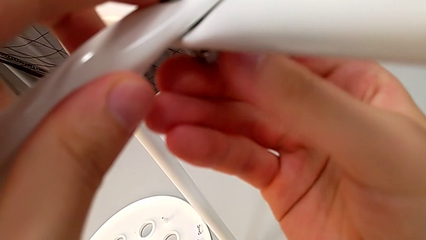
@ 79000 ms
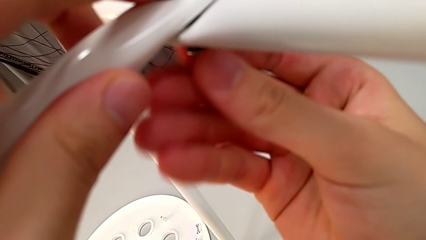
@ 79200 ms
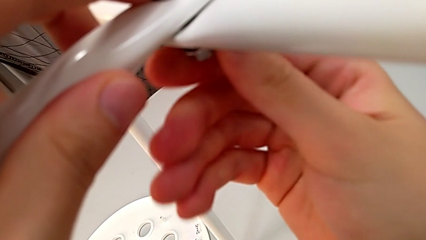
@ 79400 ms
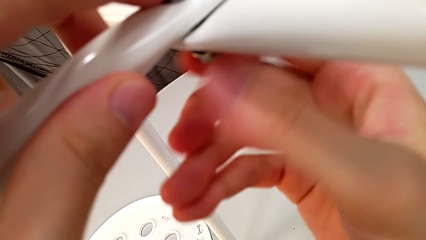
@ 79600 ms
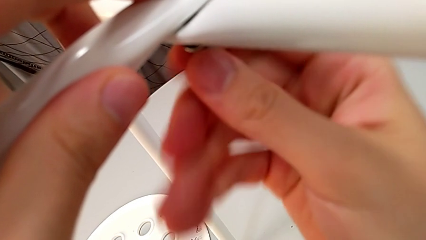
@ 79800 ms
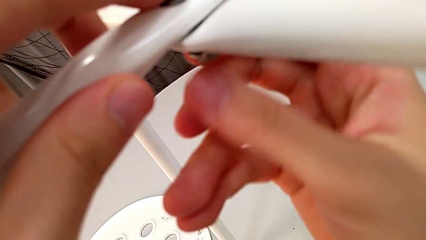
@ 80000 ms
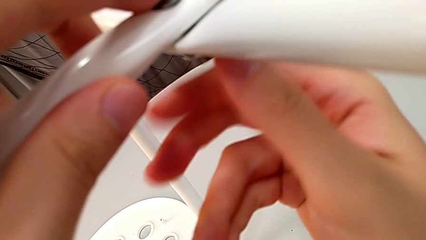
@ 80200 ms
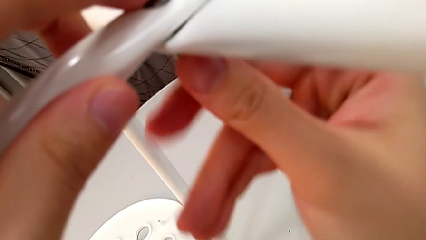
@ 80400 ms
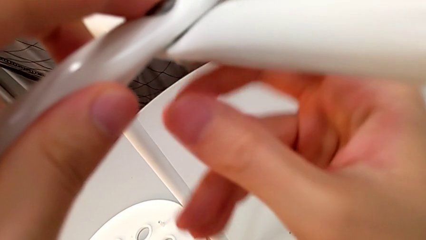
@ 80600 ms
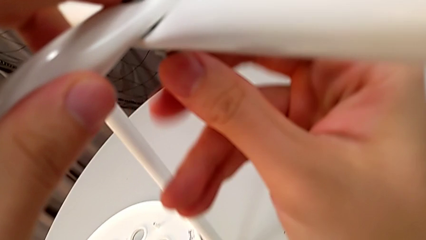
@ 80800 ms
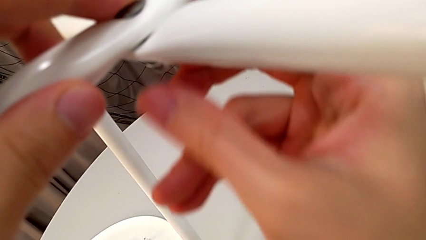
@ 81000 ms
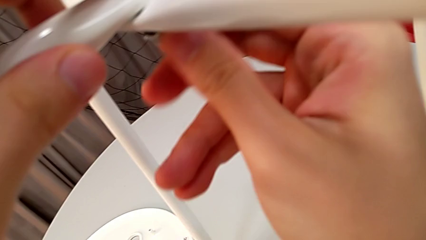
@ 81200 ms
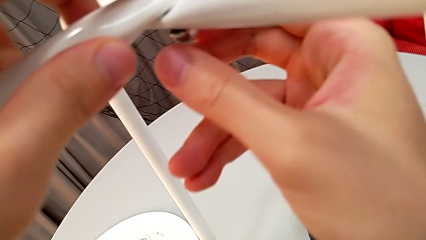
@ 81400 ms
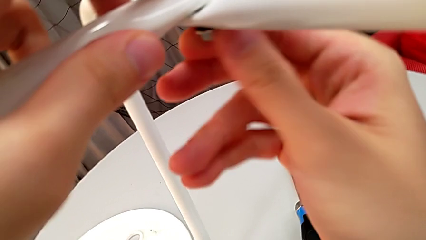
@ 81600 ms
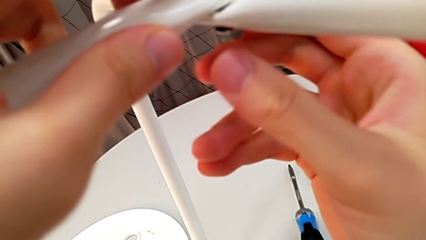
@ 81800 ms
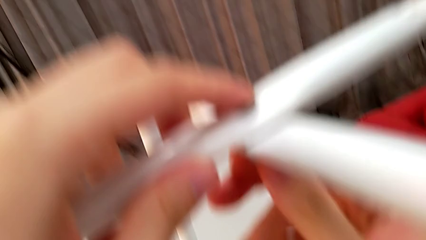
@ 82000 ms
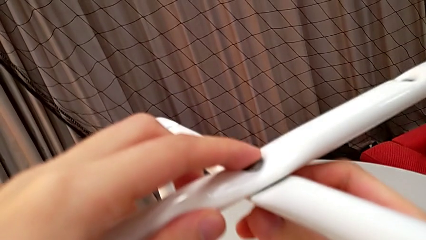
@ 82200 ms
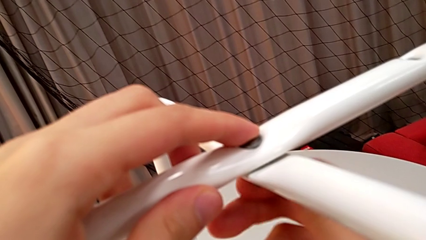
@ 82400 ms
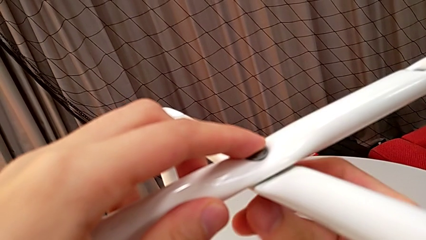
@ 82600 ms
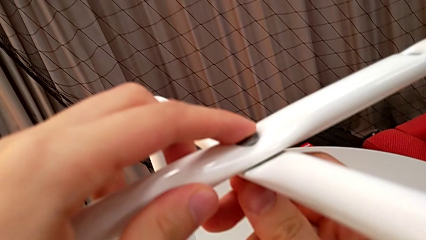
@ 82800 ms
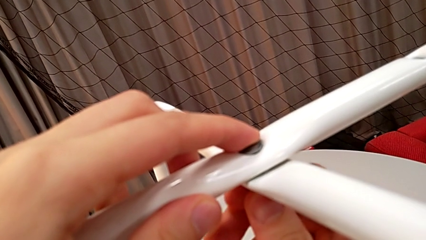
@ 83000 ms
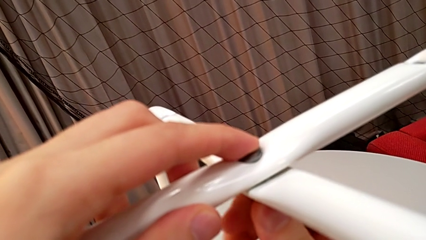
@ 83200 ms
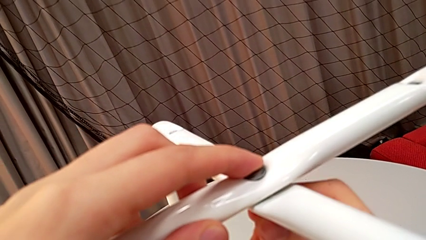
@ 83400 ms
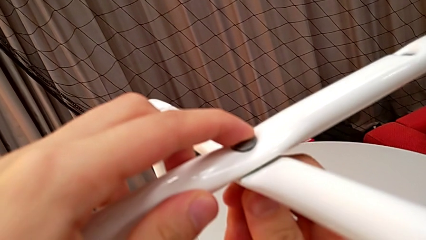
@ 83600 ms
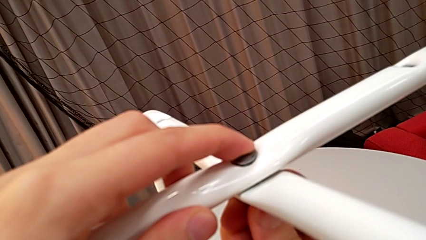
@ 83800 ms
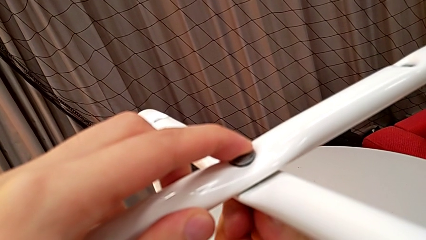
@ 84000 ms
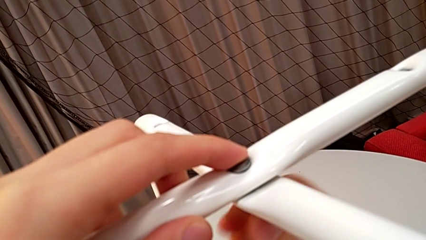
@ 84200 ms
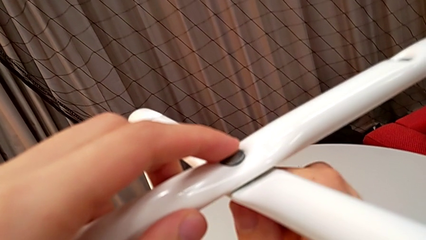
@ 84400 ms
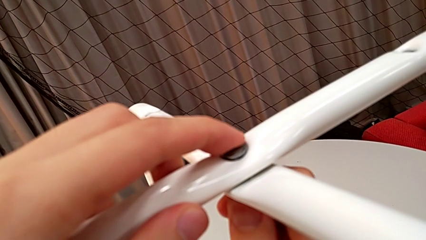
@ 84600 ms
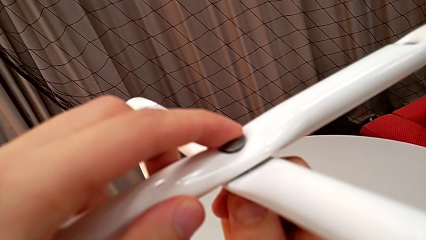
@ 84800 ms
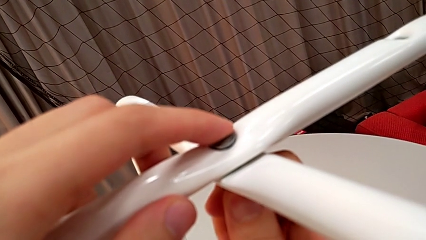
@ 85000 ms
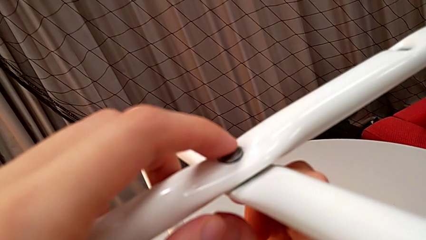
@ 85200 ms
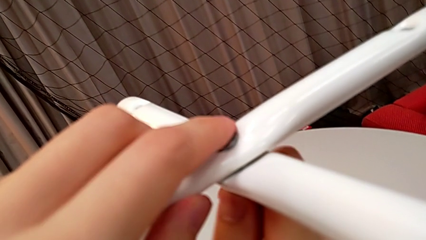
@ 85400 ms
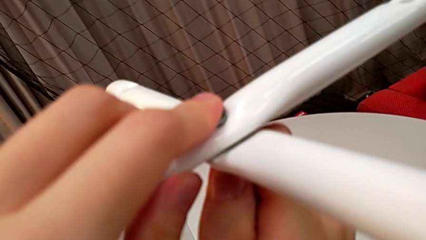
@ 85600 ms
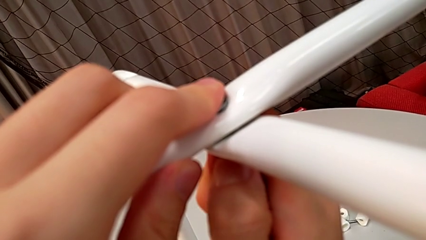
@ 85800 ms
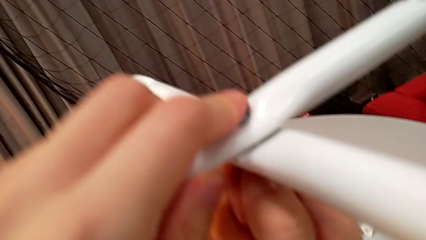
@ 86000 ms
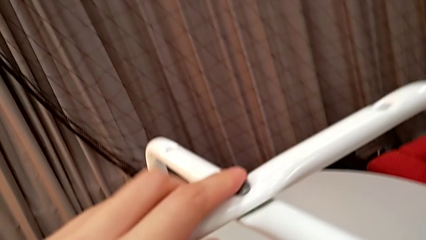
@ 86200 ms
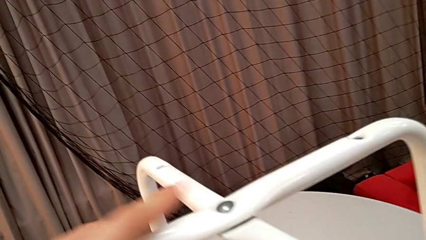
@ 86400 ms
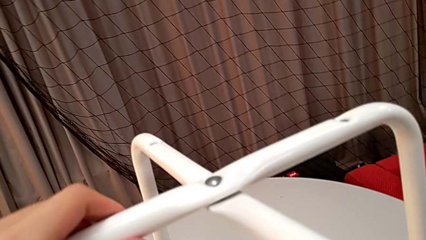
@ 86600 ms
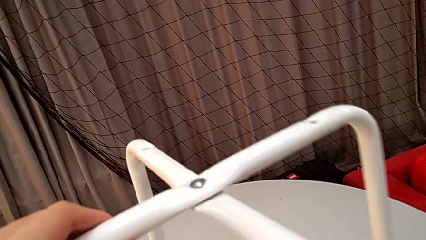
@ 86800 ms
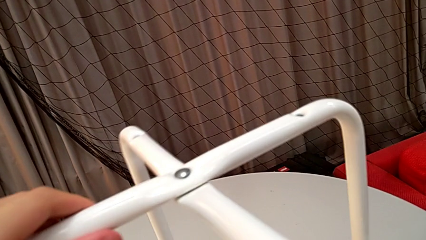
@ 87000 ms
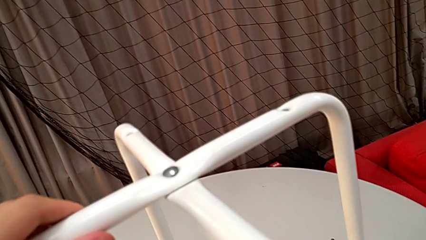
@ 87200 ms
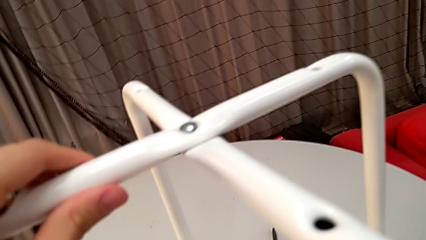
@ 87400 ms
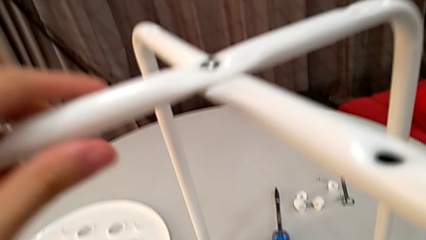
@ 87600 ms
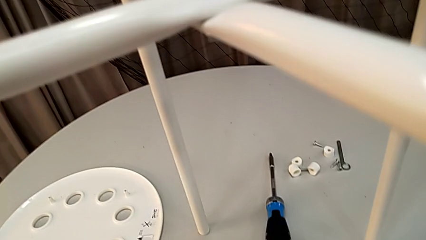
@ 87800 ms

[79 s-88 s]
The camera wearer is assembling the legs. They screw the hex nut and inspect the leg.

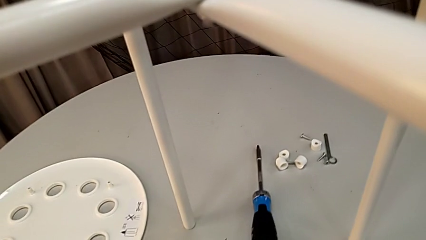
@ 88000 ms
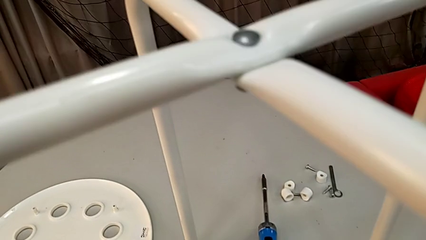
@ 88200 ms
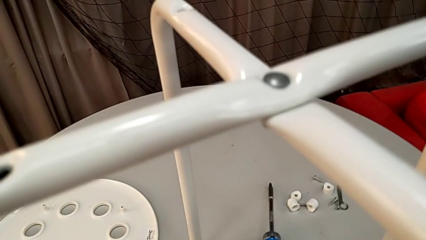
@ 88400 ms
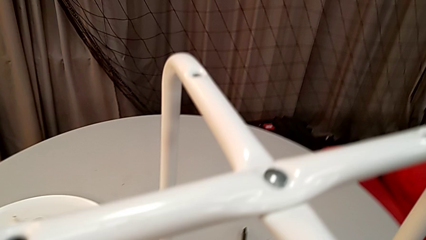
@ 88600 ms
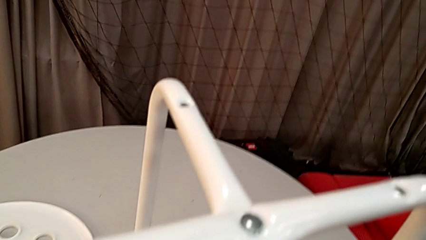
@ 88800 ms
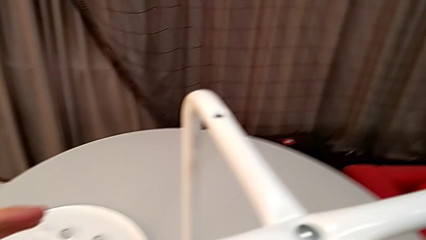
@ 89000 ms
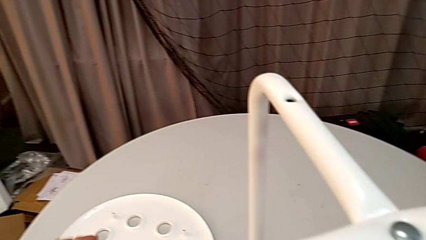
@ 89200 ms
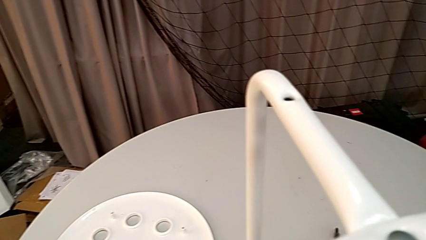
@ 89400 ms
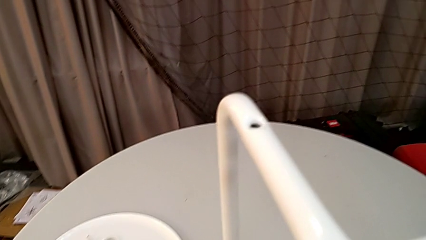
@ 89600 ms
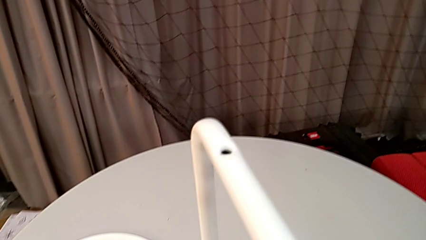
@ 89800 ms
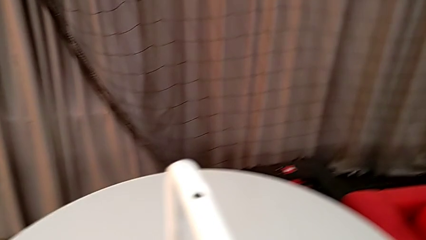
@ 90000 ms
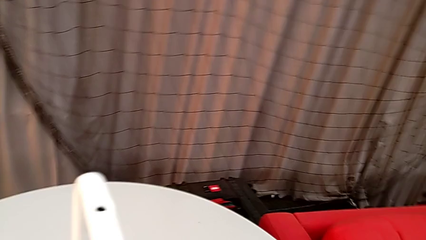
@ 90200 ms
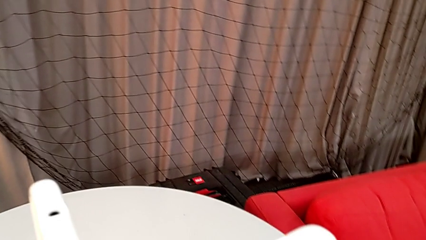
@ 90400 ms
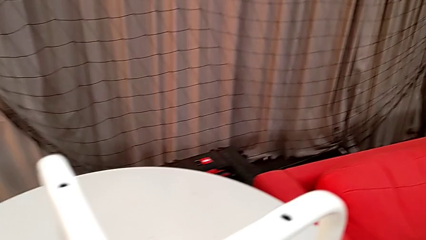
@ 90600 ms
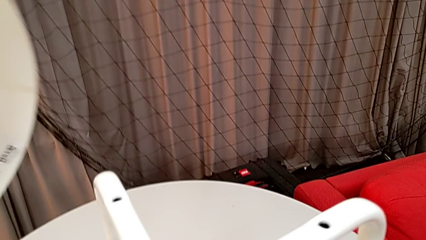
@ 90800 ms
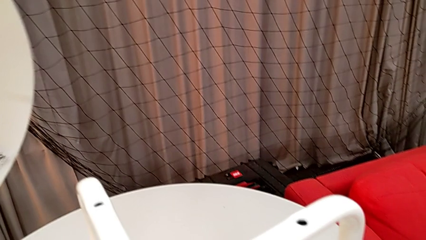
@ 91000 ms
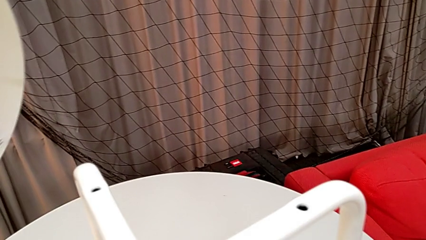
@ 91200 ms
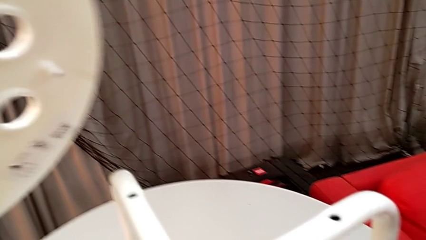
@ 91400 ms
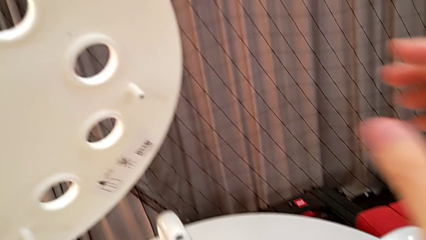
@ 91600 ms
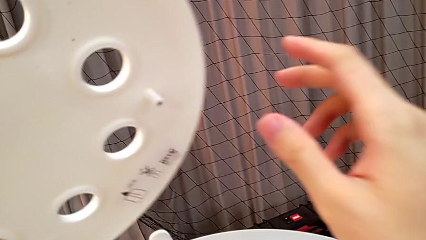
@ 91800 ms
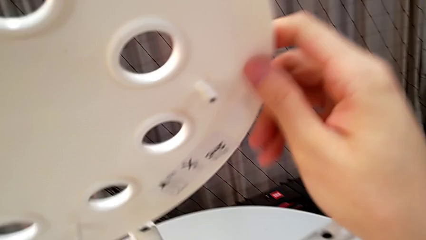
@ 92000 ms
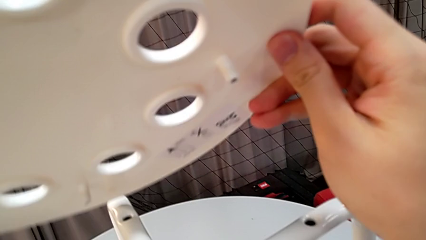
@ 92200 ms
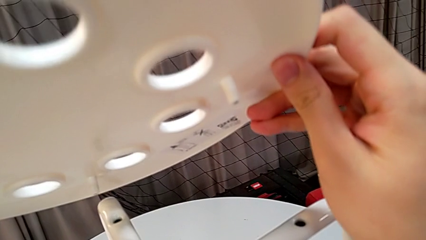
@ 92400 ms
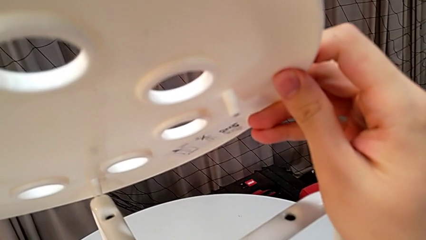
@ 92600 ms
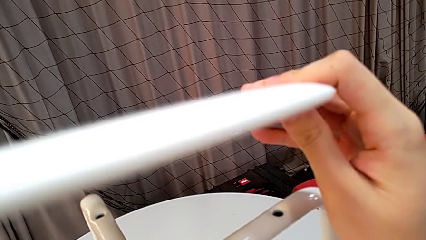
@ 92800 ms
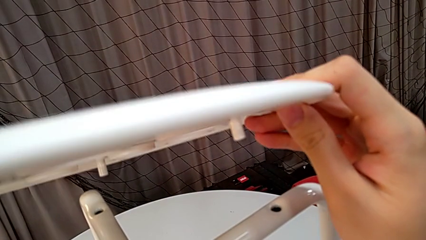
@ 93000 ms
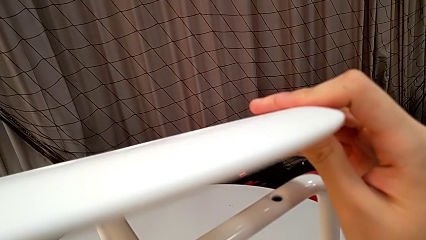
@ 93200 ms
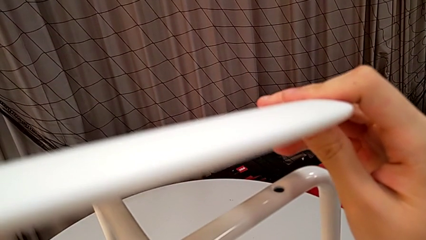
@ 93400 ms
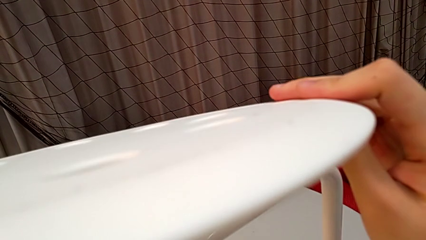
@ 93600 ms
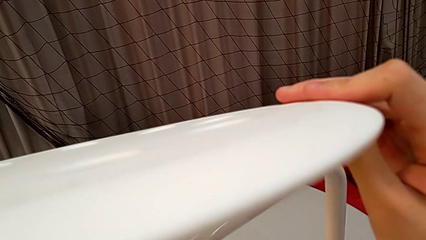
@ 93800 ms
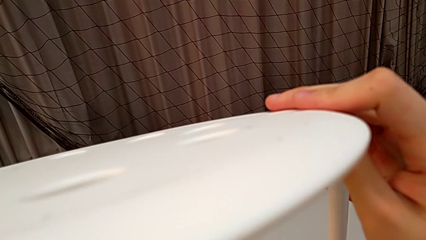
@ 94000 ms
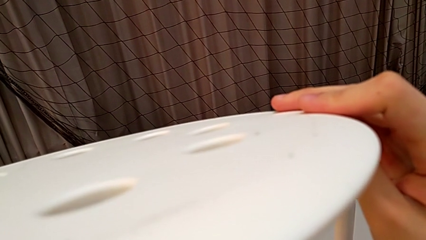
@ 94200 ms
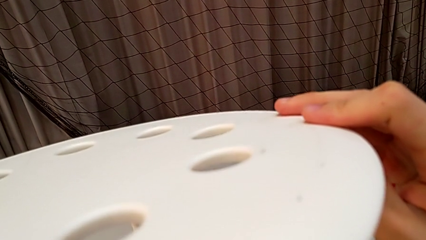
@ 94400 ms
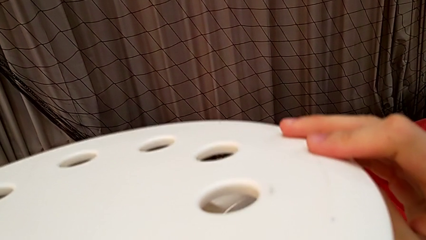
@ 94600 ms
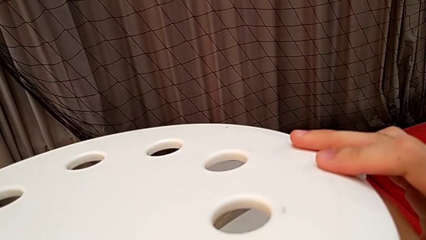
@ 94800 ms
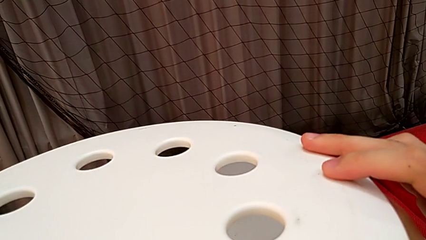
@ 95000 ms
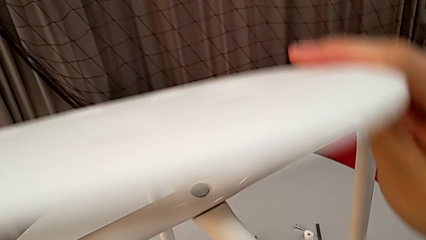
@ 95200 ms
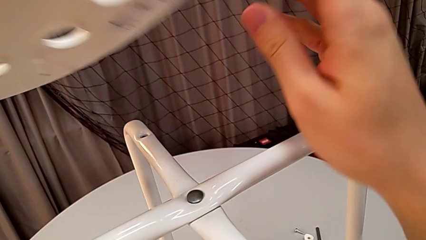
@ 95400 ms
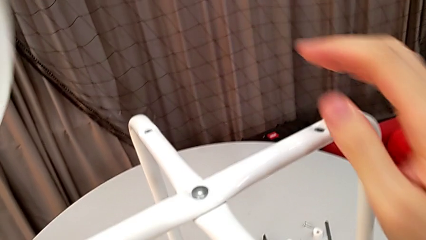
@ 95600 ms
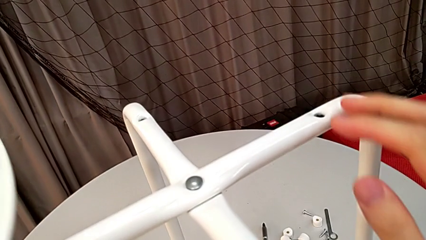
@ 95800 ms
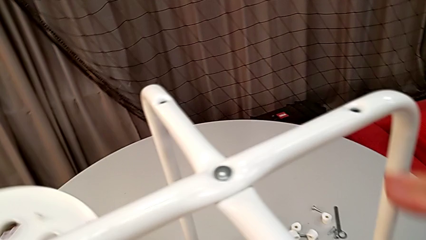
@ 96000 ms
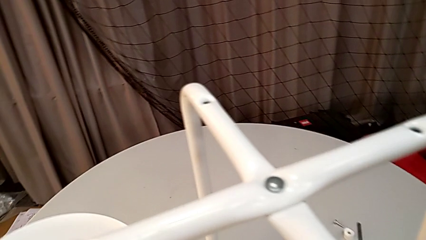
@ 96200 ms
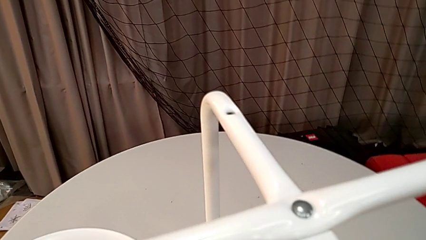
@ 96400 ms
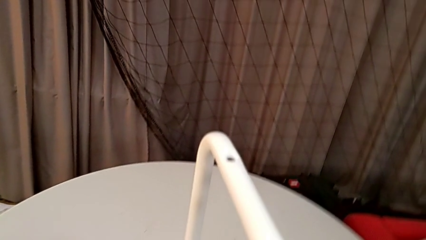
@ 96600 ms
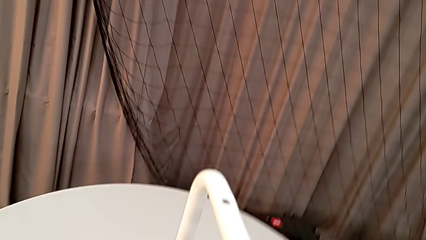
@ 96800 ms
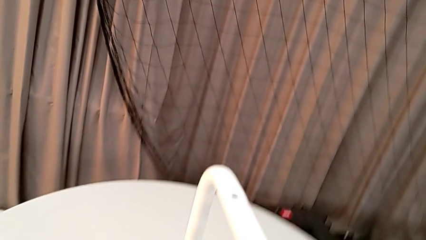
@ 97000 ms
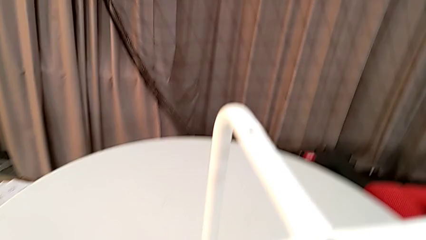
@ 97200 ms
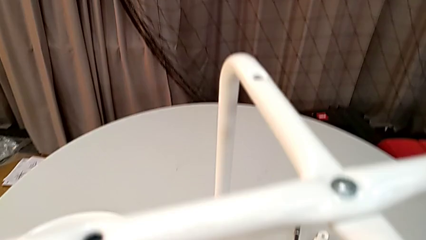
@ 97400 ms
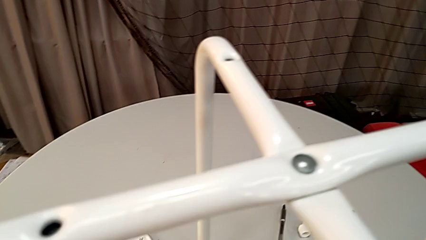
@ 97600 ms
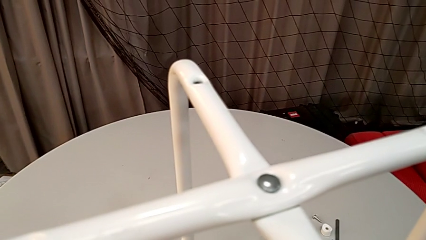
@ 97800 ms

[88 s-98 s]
The camera wearer is assembling the legs to the seat. They approach the seat, wrongly grab it and place it.
